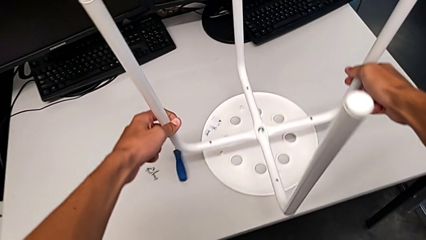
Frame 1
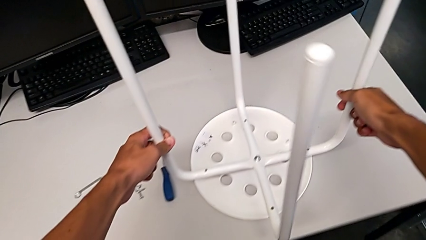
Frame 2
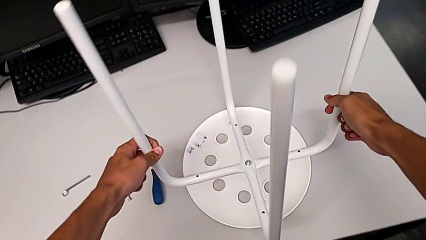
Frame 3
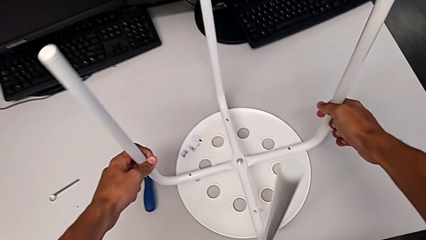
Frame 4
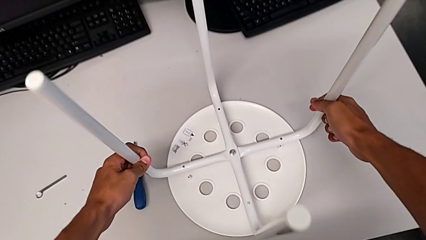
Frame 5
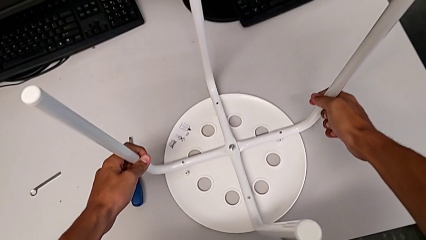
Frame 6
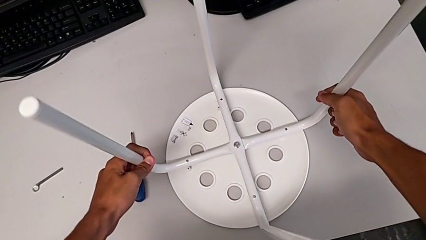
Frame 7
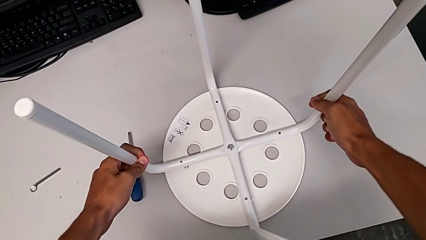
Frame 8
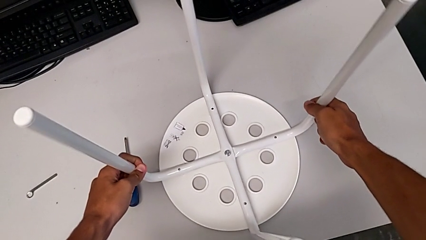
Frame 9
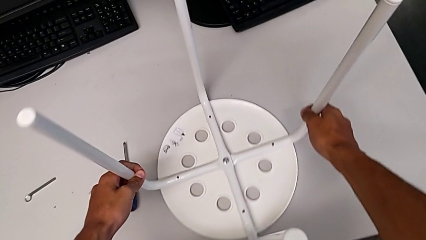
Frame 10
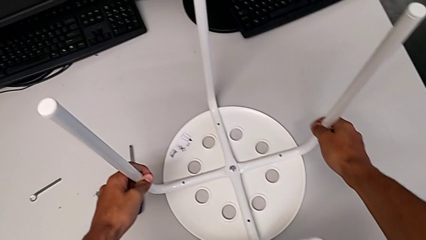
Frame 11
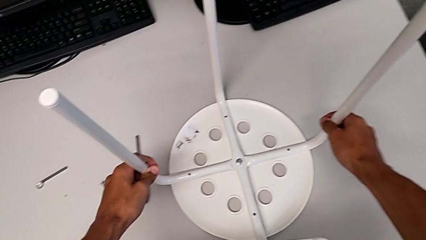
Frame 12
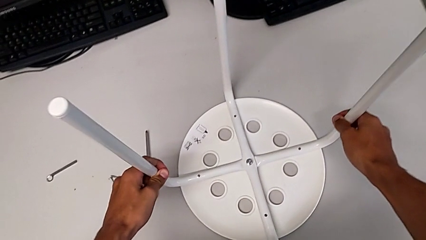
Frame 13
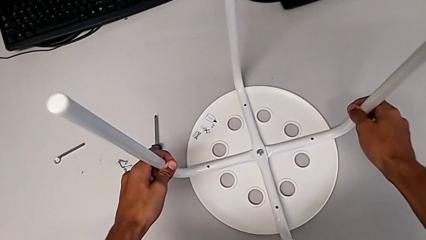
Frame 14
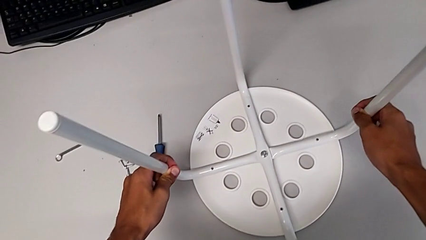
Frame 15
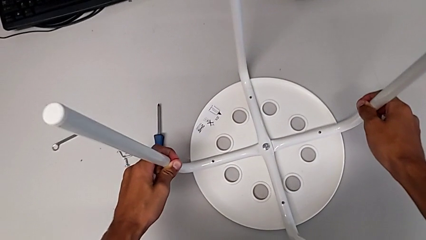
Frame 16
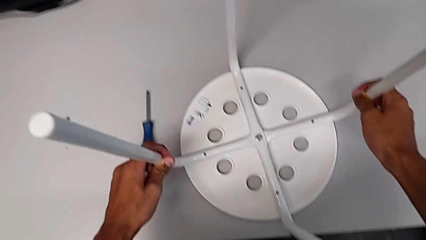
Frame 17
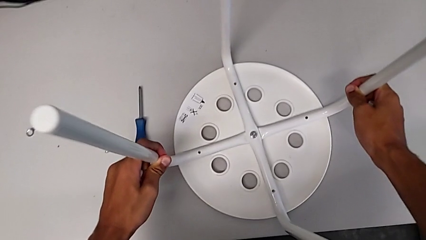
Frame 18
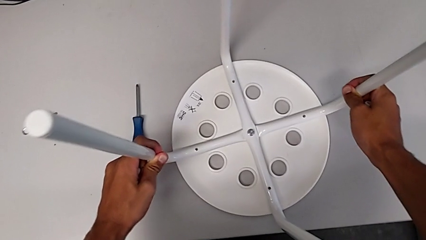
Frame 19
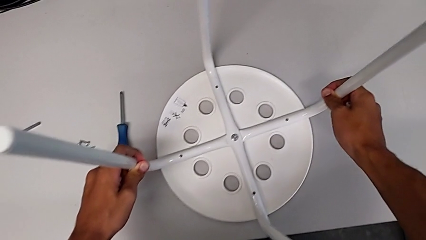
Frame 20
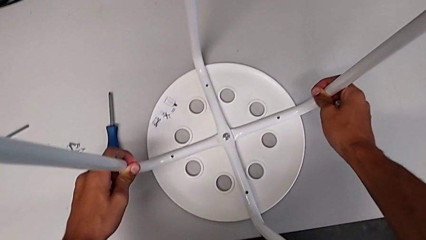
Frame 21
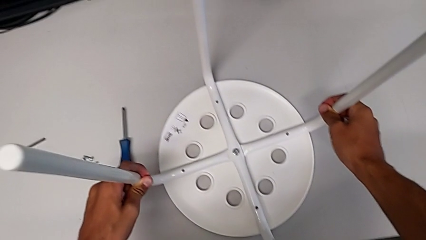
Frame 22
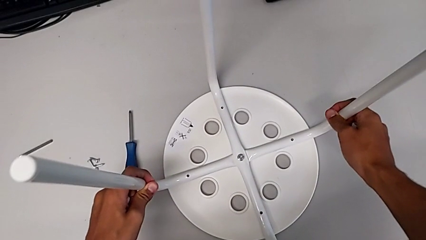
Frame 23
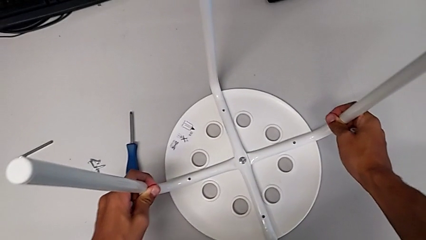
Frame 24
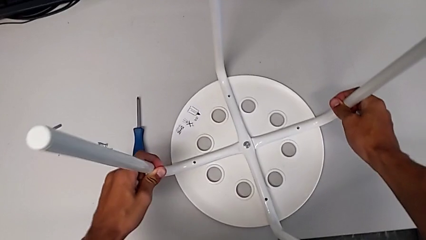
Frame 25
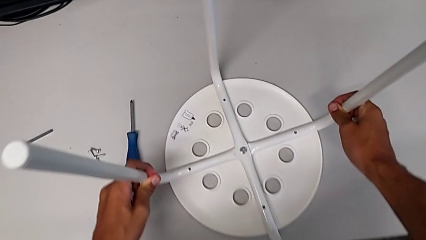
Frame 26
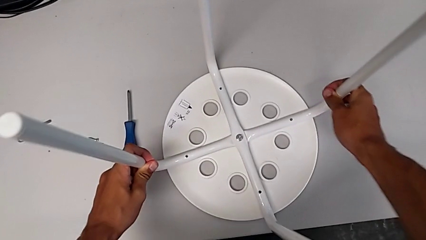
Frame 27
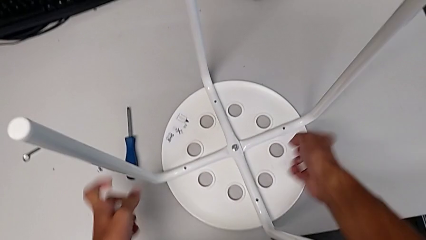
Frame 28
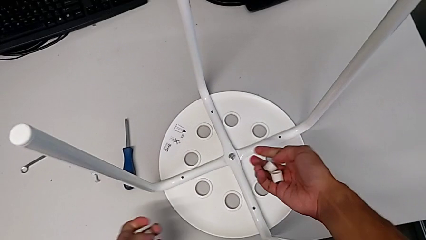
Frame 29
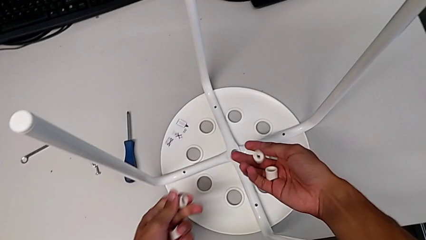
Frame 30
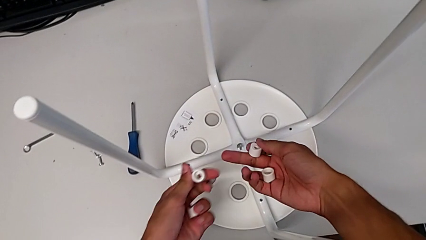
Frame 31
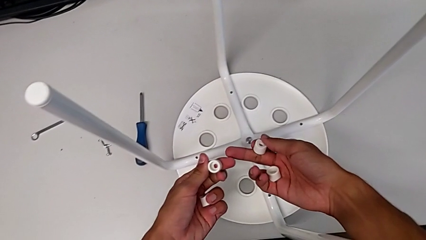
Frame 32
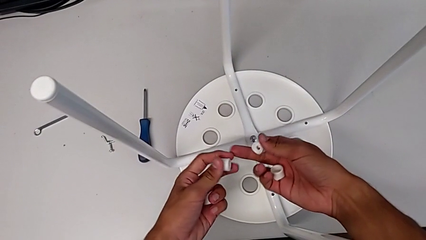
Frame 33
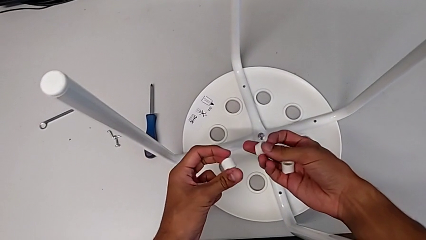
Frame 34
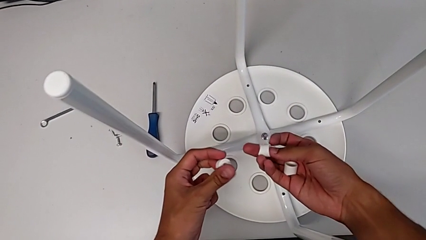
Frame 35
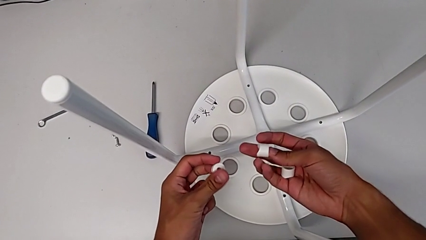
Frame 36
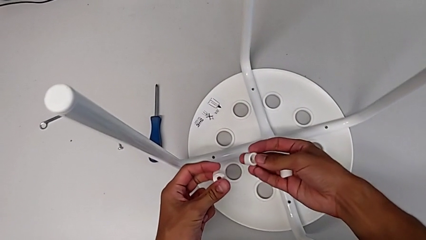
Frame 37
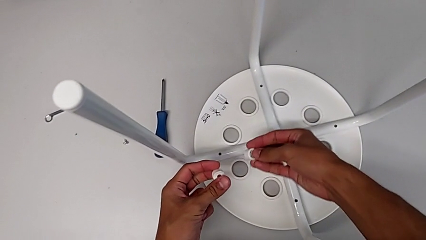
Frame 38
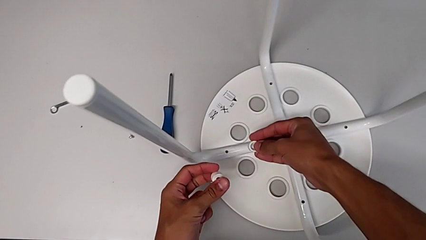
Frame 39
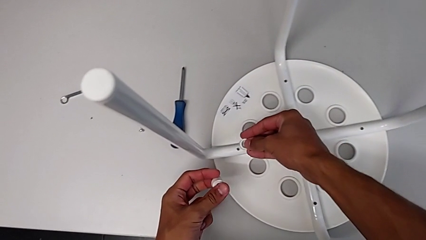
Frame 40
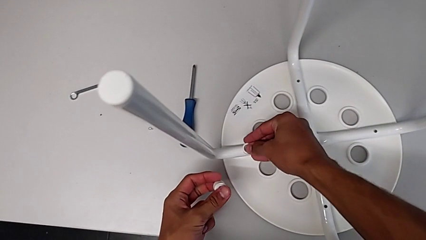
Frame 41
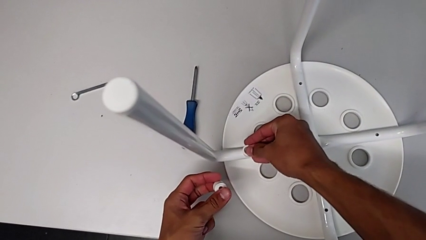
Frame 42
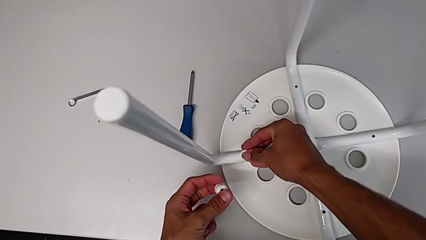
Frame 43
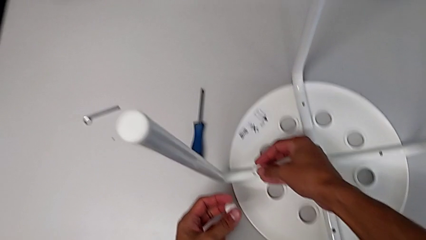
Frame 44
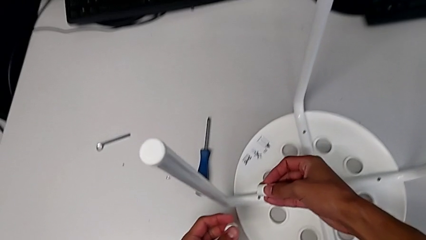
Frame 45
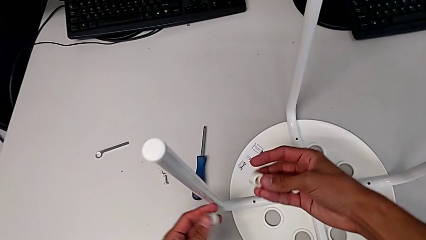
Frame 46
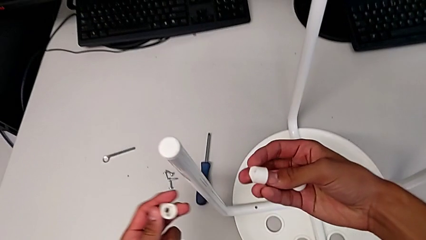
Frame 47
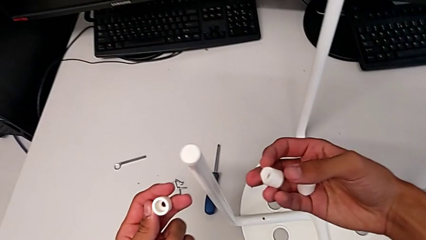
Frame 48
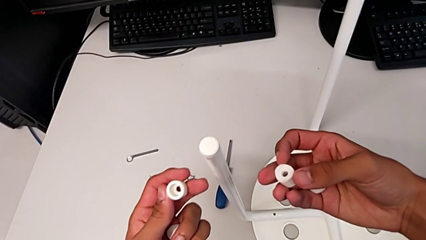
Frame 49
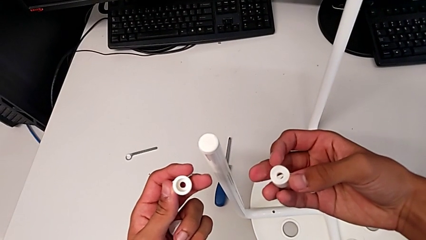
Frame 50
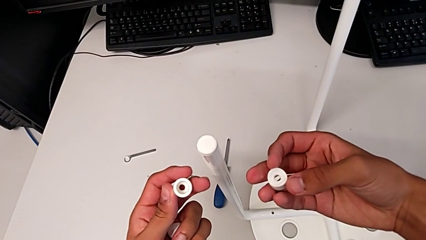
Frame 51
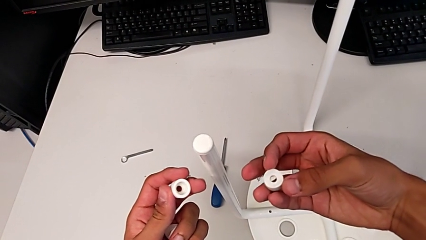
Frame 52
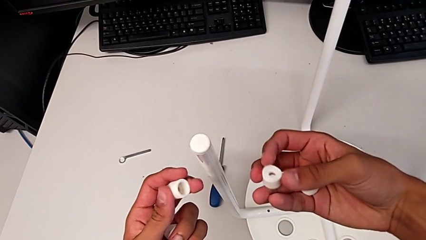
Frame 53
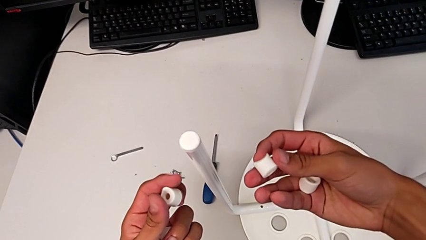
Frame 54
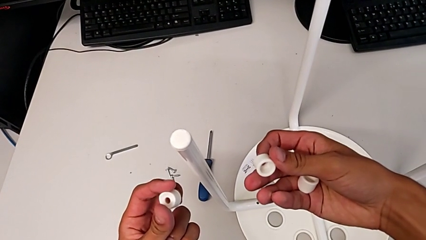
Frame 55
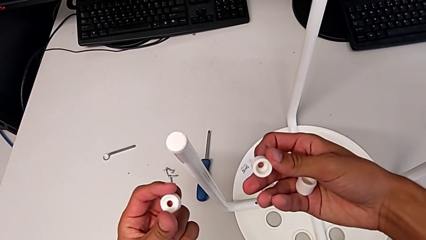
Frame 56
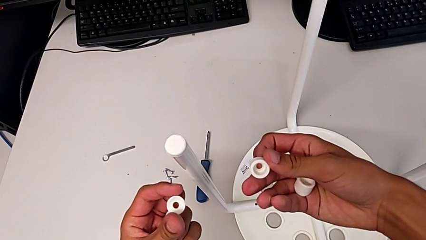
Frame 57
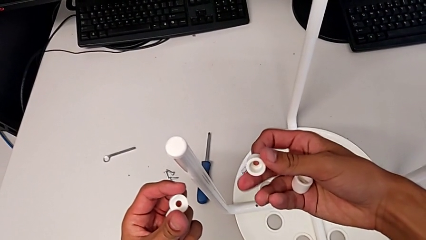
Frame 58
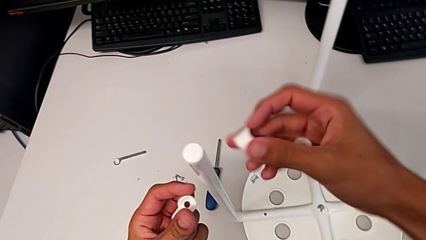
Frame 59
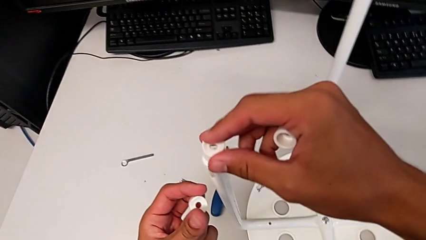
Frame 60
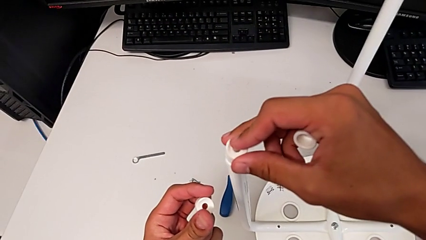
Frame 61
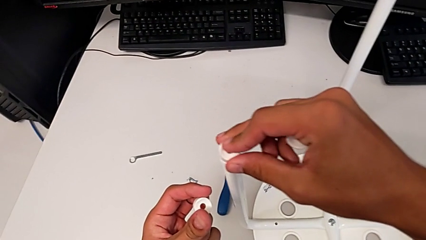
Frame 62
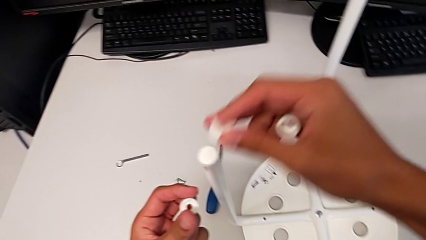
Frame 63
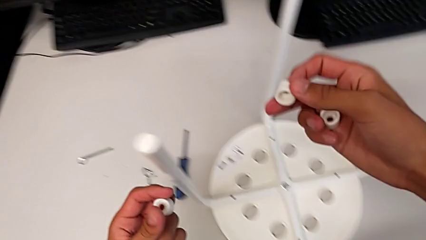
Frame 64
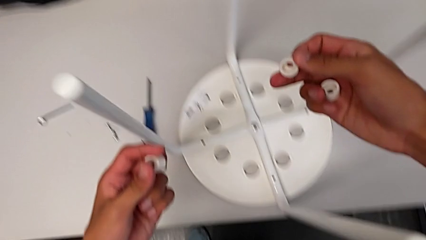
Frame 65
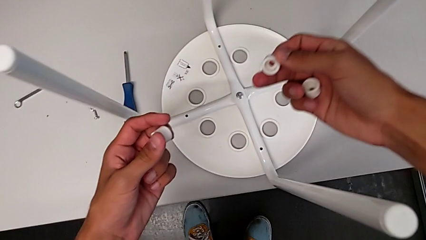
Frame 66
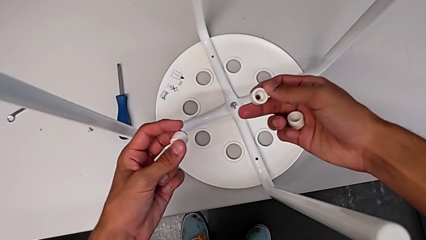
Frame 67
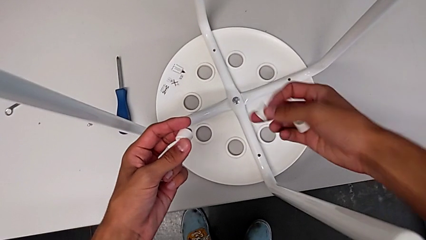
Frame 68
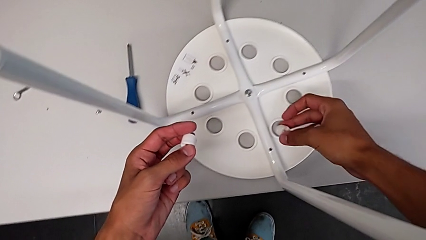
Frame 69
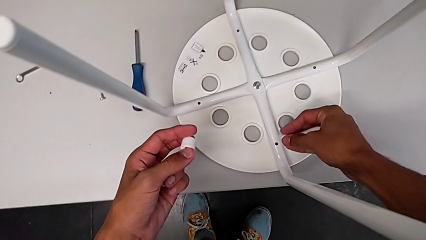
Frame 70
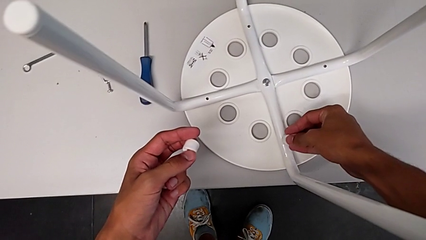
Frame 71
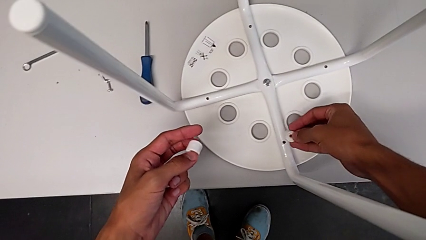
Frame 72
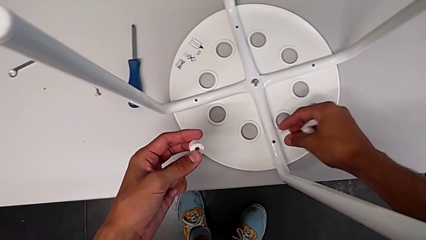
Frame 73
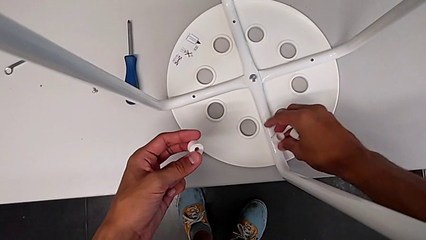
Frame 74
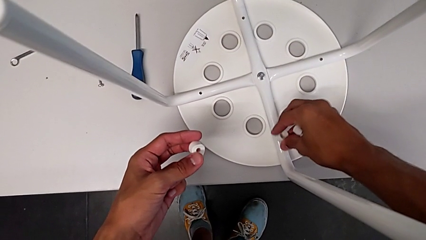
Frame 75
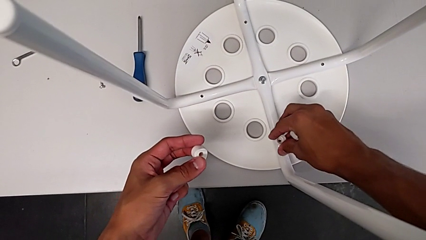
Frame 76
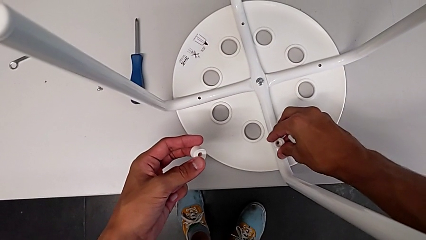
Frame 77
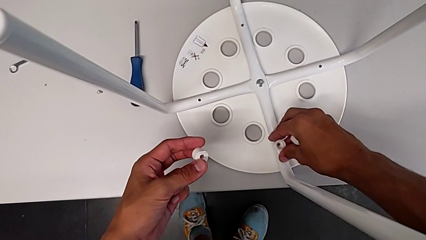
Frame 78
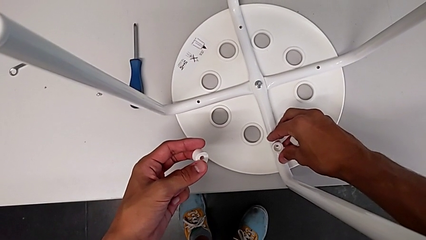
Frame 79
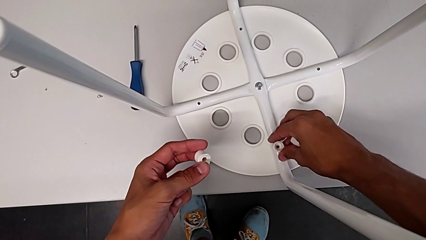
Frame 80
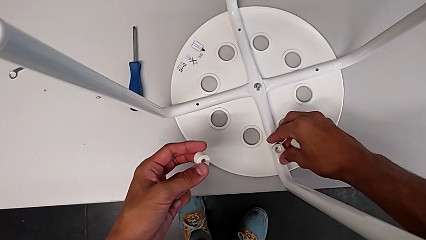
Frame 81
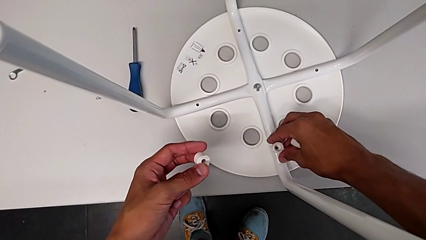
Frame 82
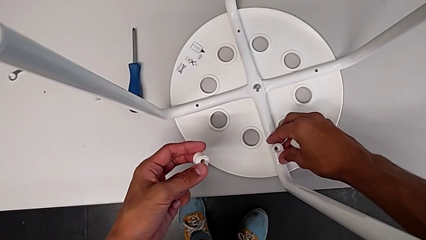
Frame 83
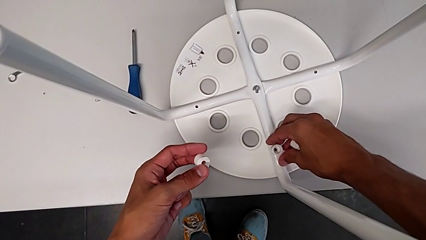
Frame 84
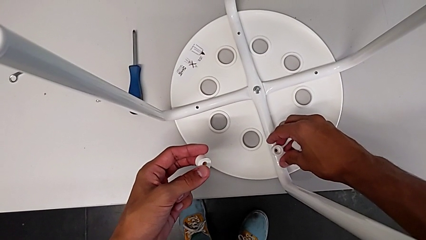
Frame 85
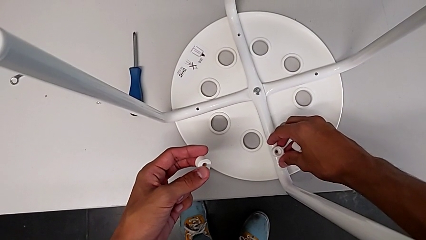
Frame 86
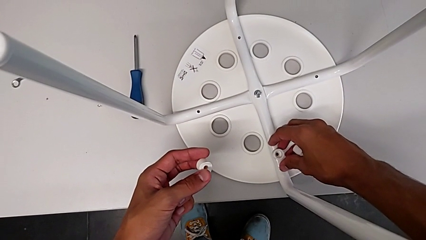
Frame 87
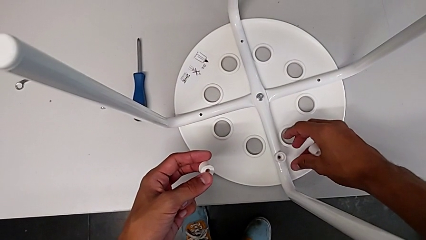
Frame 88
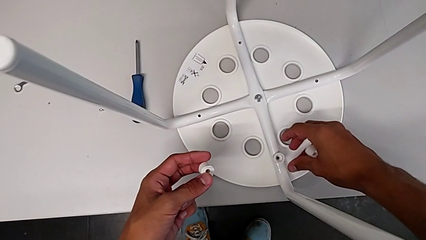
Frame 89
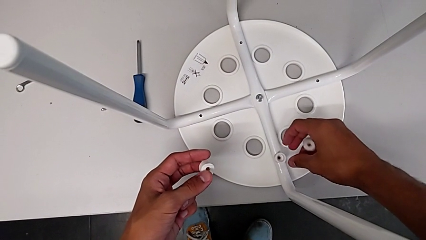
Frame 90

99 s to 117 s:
The camera wearer is assembling the seat. They place the leg, align it, insert the washer, withdraw it, rotate it, wrongly place it, withdraw it and insert it.
